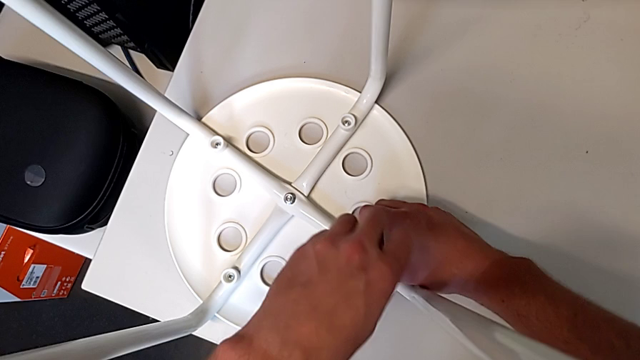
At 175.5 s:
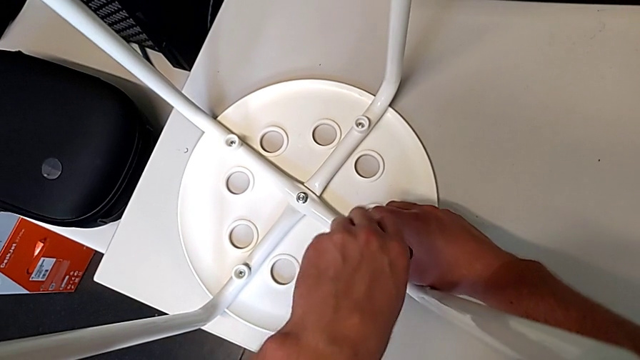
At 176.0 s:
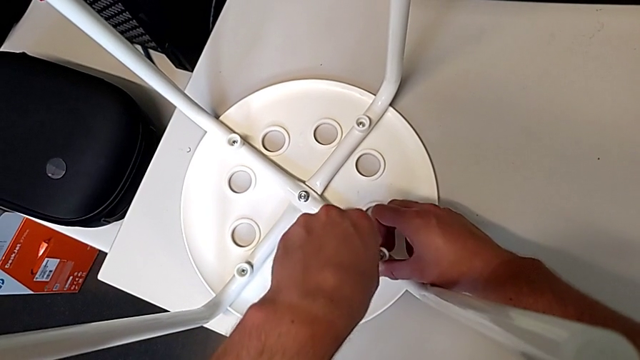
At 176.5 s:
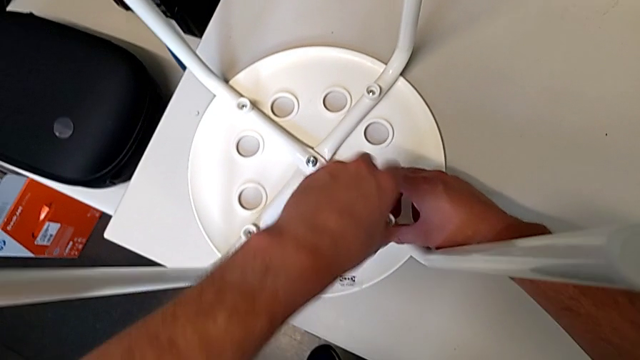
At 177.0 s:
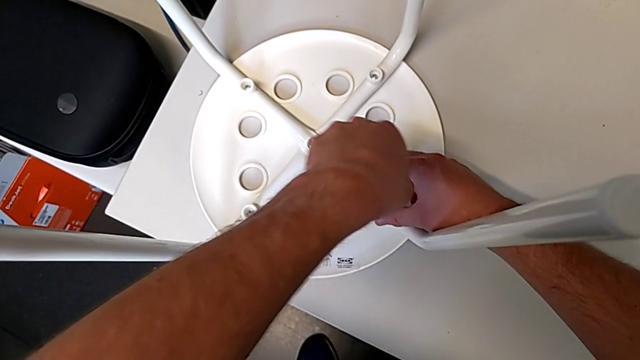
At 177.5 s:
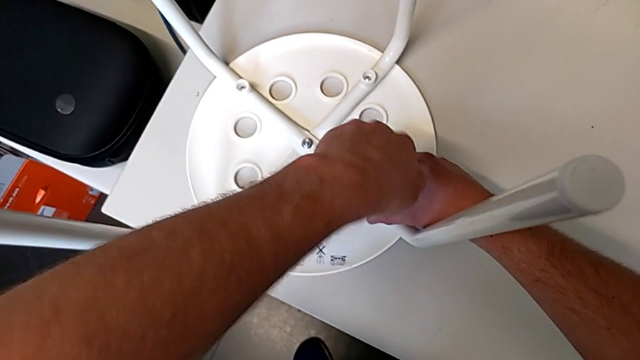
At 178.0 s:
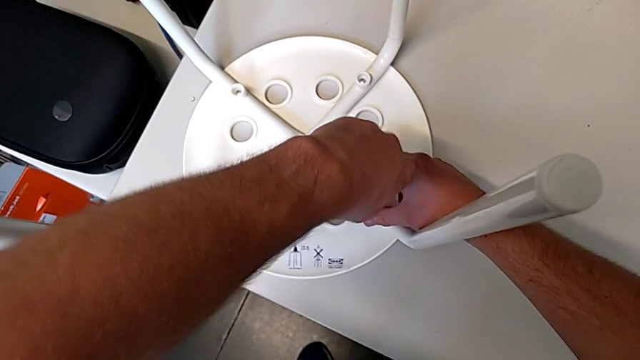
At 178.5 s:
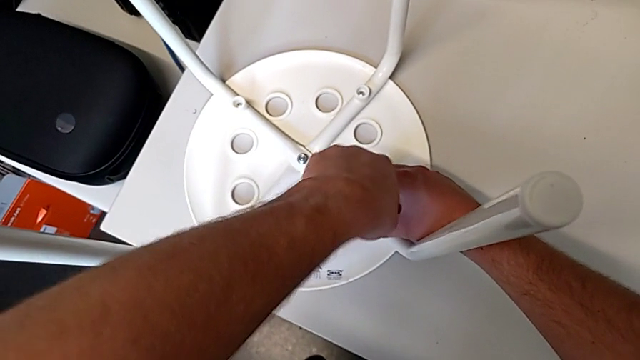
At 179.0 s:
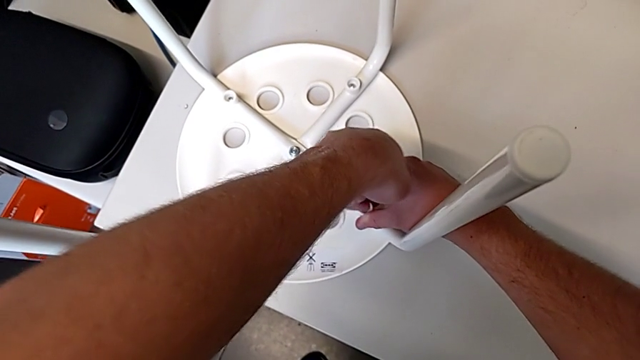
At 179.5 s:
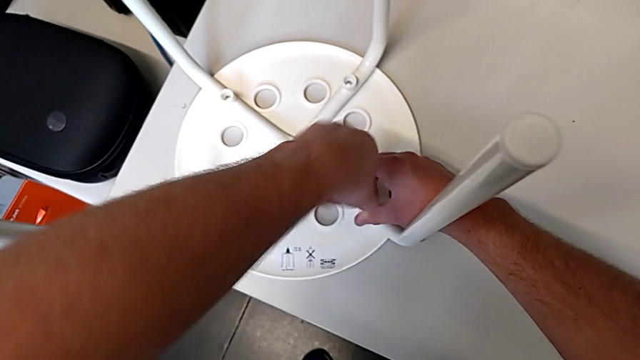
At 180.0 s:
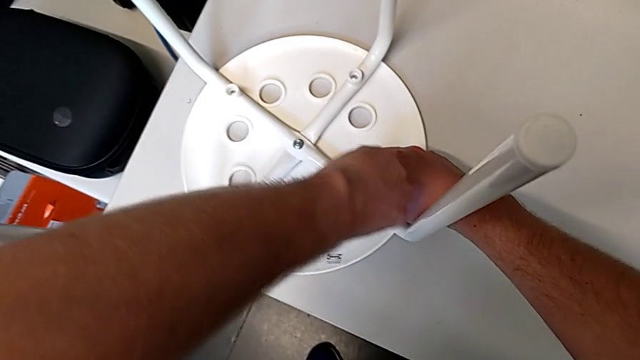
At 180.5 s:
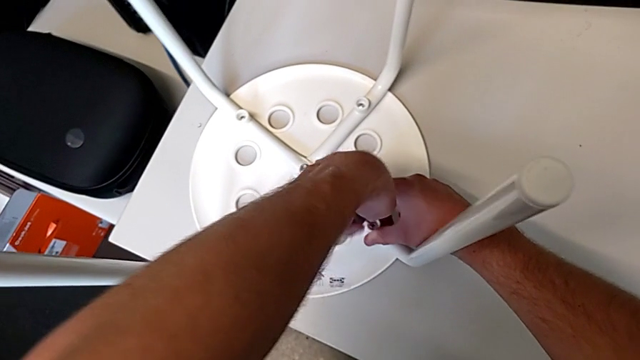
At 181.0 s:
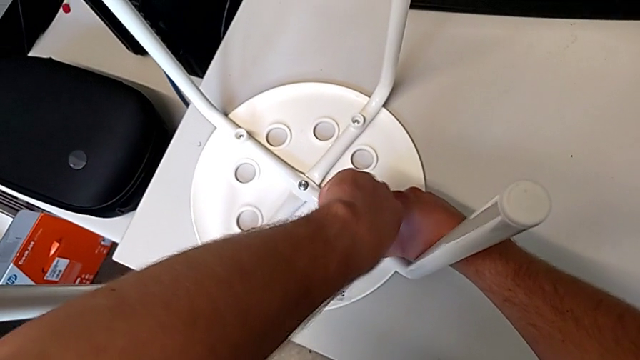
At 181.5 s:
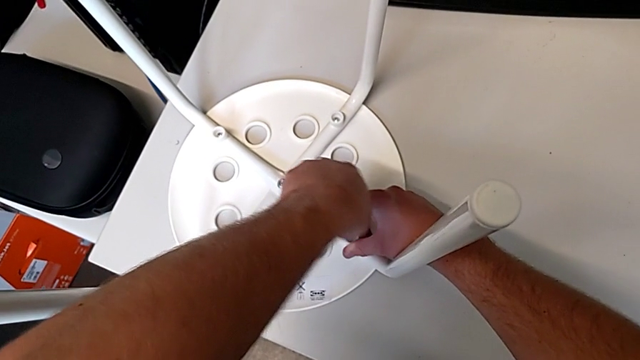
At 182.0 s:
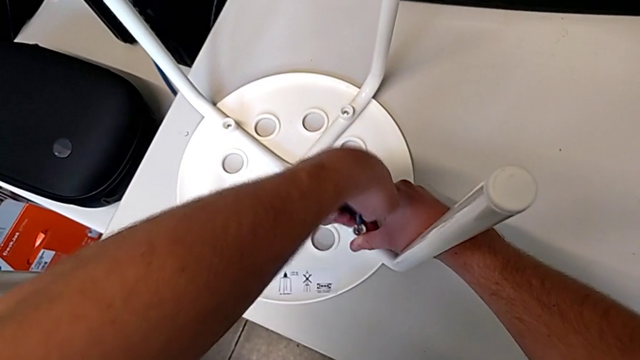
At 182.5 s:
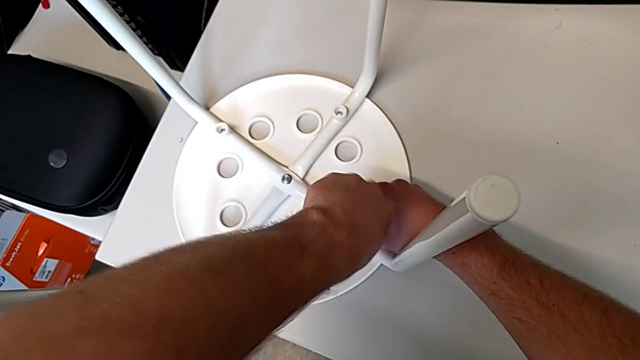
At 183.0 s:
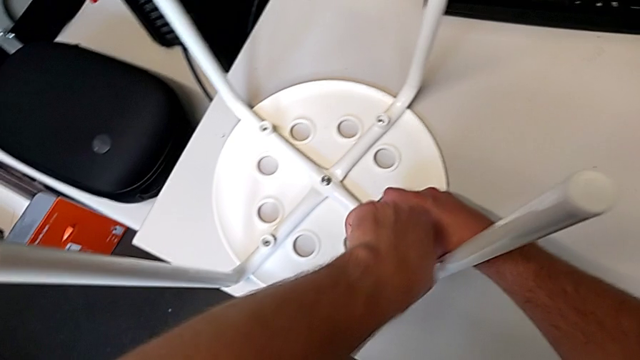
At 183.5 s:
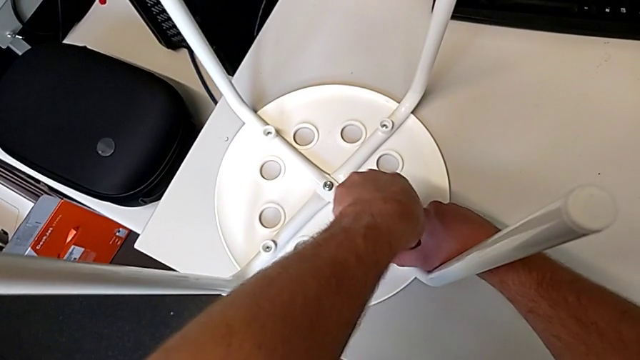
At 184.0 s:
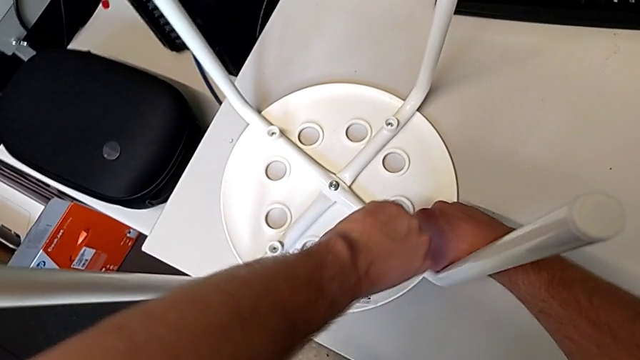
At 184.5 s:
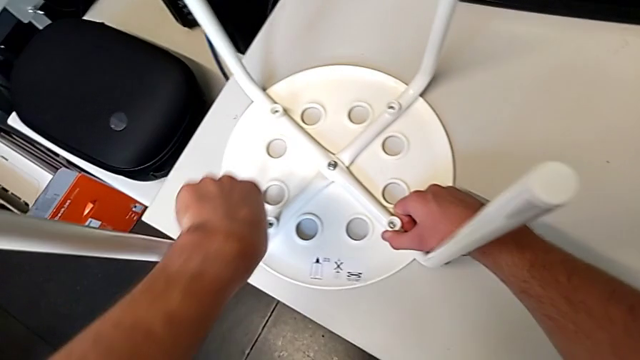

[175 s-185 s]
The camera wearer is screwing all screws into the leg. They keep screwing the screw and withdraw the screwdriver.

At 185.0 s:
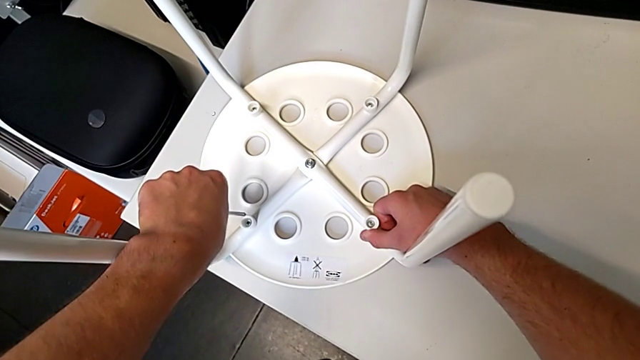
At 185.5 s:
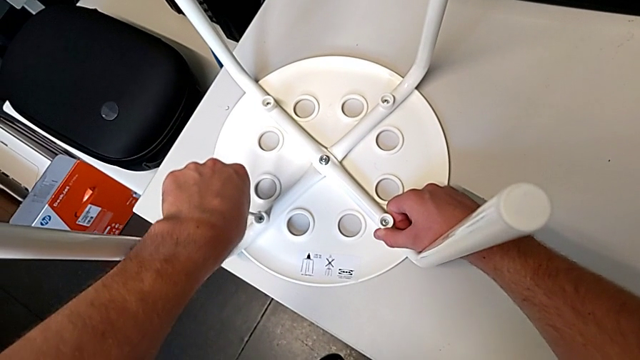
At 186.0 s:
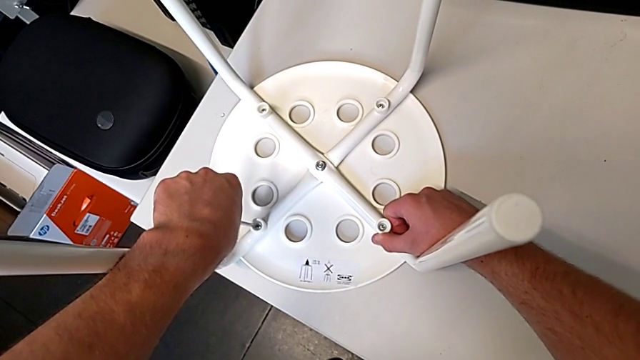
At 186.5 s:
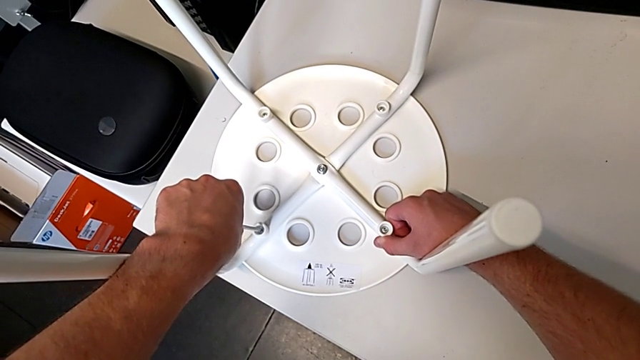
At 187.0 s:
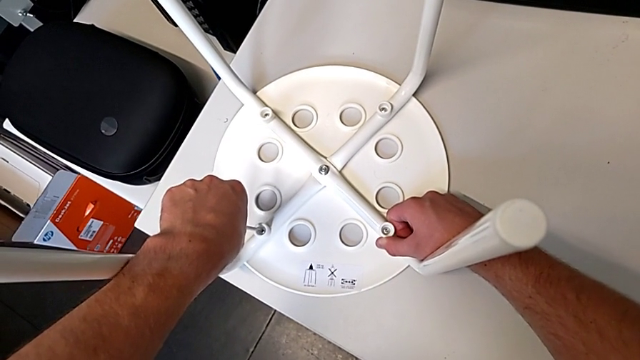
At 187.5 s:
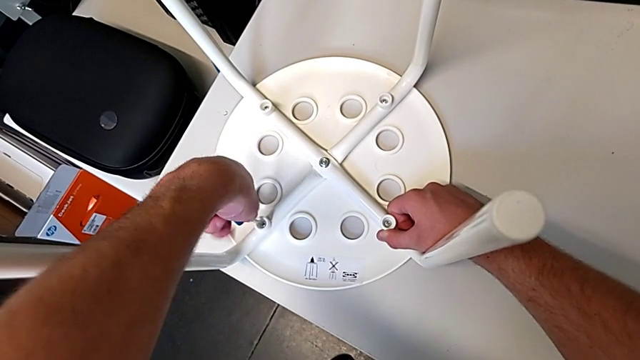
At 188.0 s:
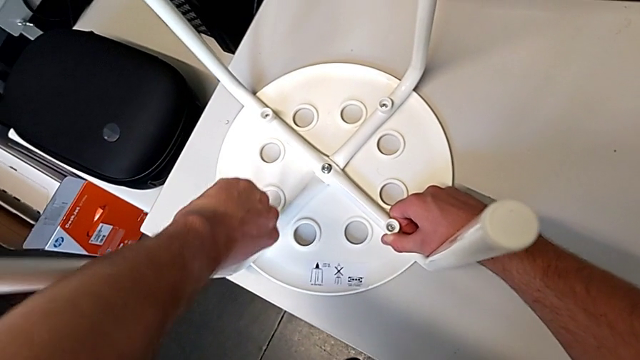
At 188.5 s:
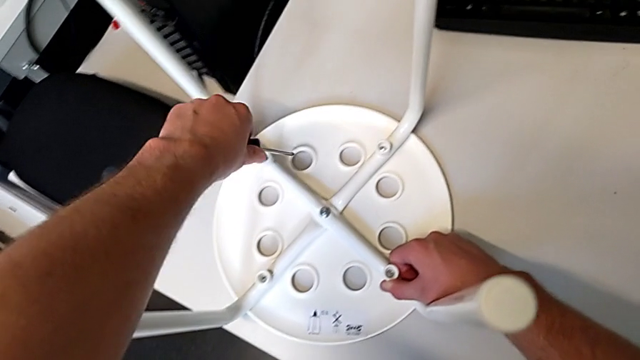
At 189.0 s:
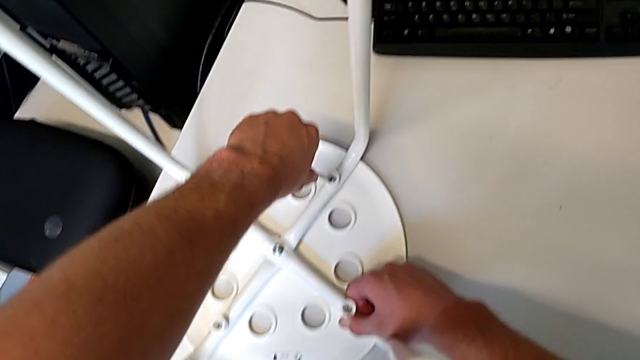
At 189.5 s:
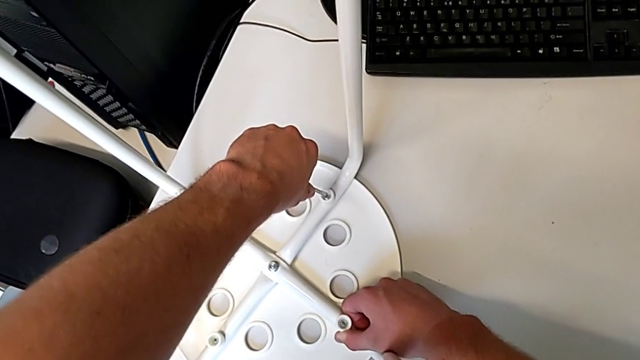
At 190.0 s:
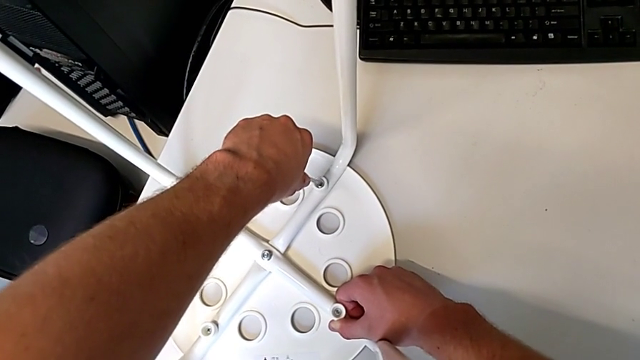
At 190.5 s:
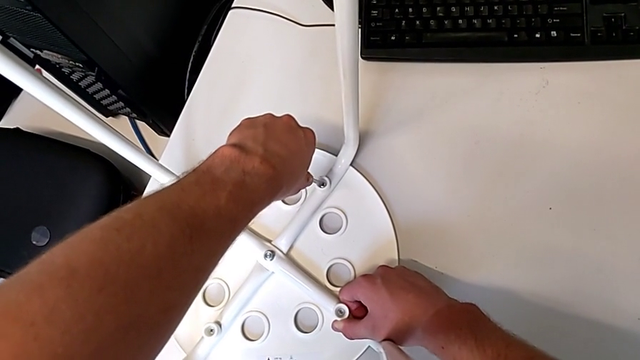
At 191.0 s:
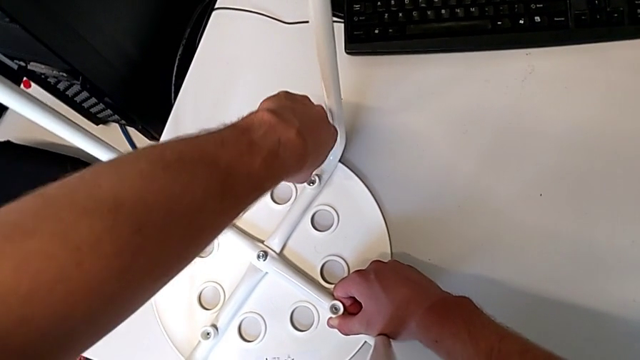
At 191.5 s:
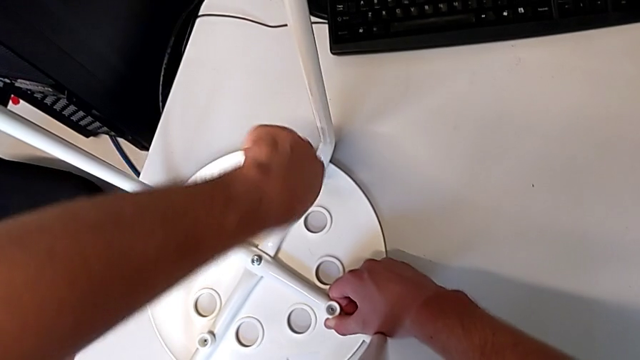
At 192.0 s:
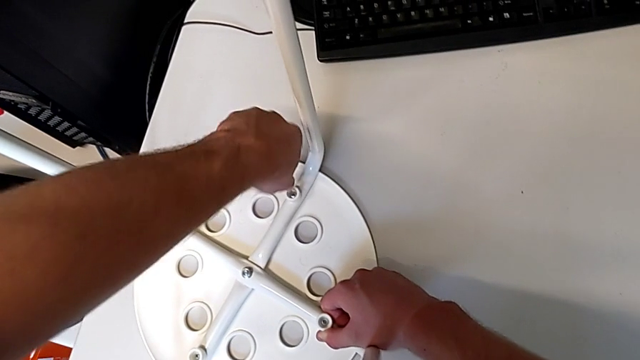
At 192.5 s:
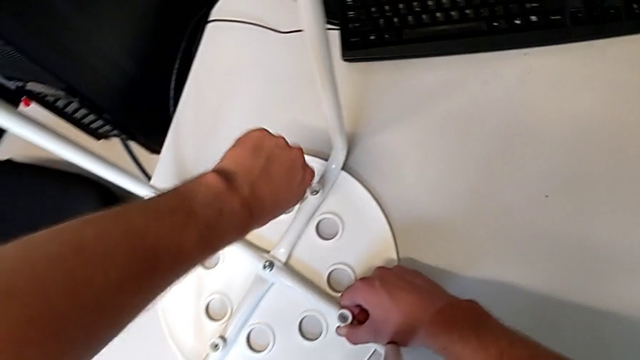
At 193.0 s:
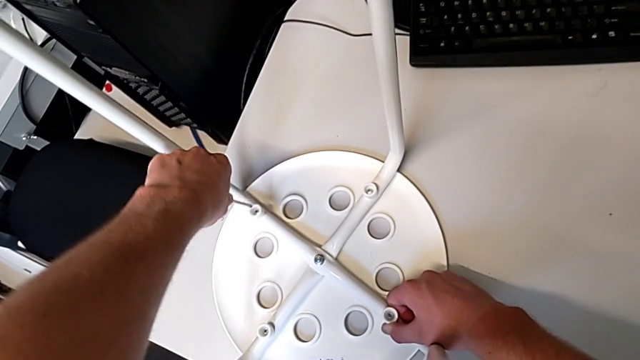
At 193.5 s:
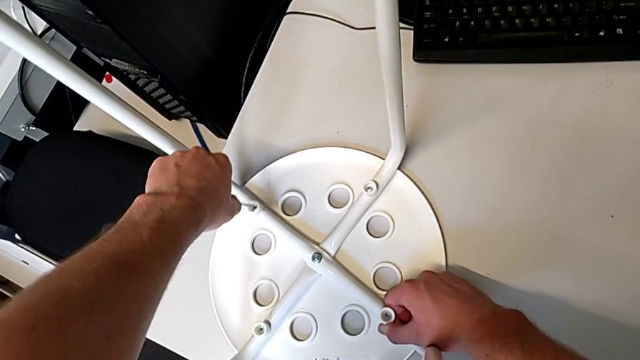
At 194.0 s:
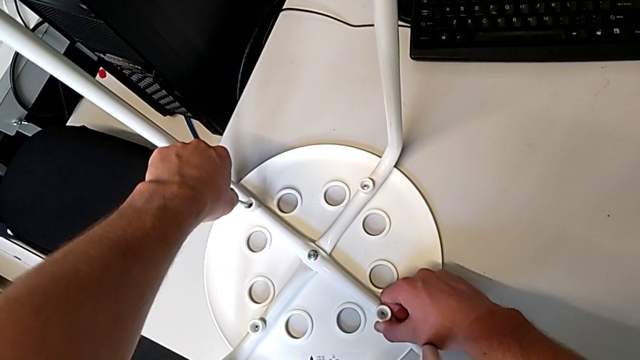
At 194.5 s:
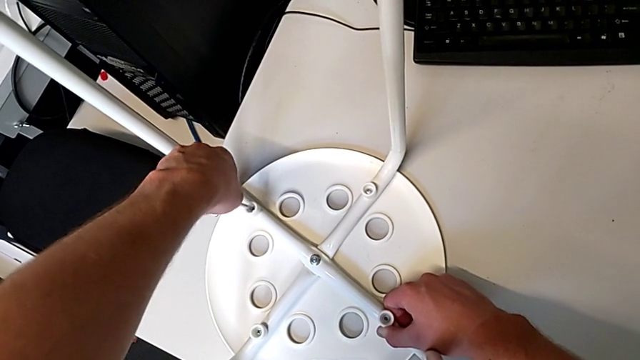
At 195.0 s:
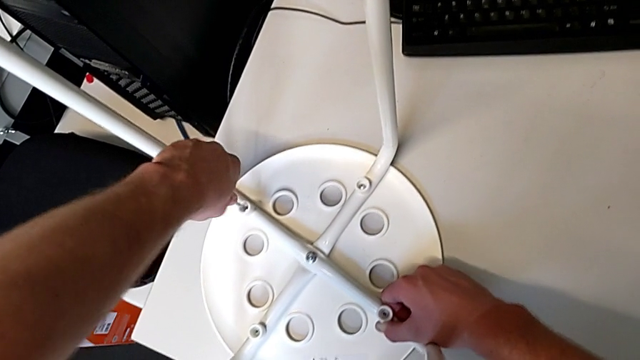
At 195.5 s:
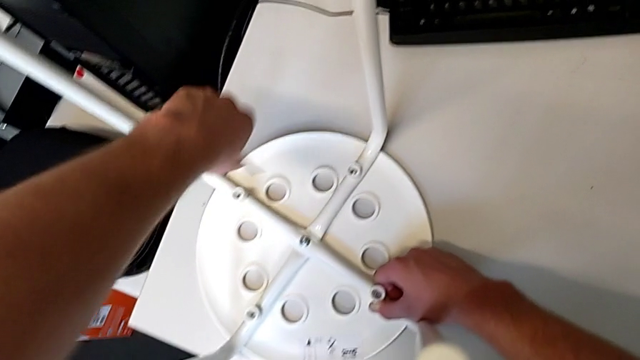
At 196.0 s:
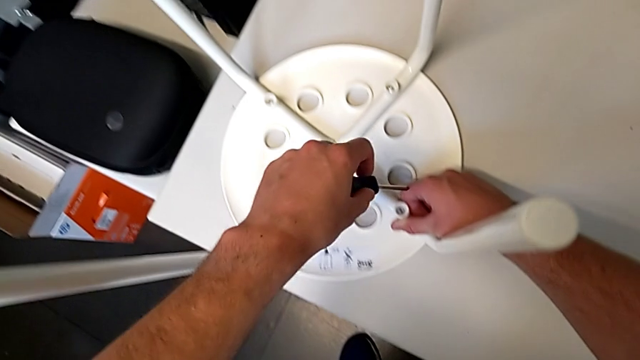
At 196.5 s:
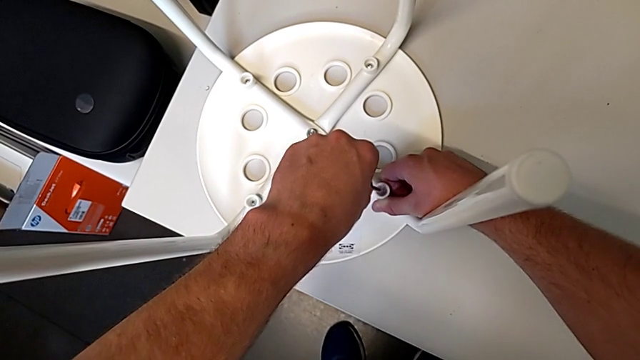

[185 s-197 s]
The camera wearer is screwing all screws into the leg. They insert the screwdriver, screw the screw, withdraw the screwdriver, insert it, screw the screw, withdraw the screwdriver, insert it, screw the screw, withdraw the screwdriver and insert it.
